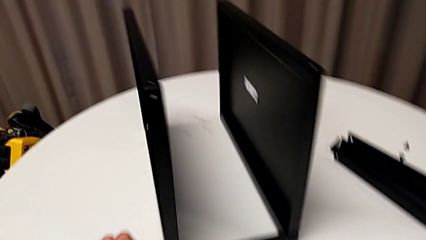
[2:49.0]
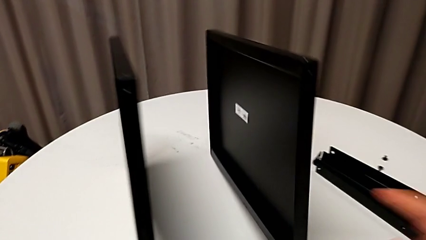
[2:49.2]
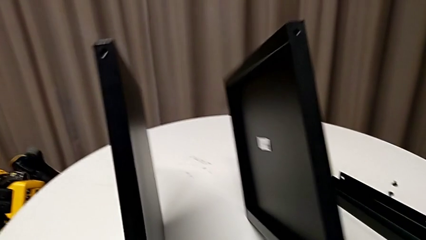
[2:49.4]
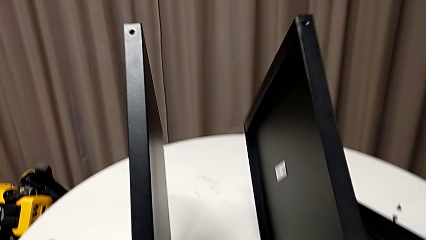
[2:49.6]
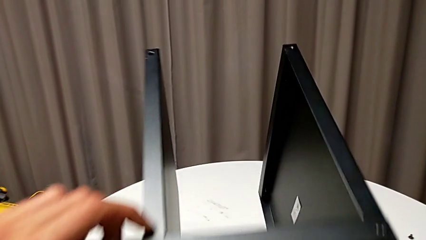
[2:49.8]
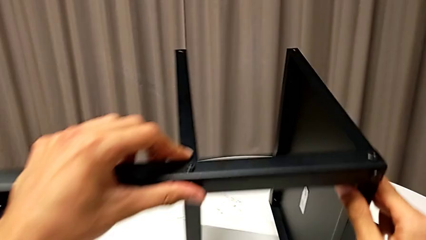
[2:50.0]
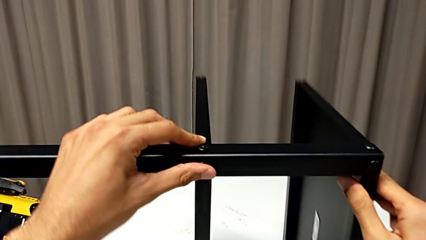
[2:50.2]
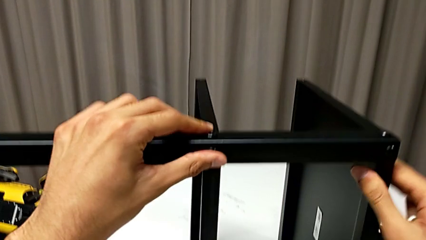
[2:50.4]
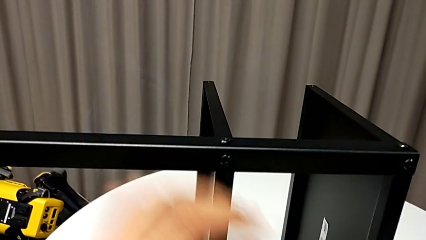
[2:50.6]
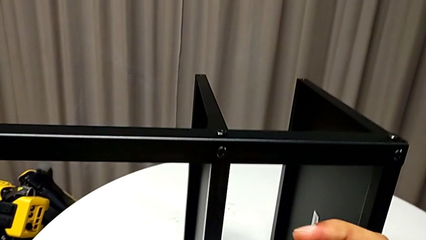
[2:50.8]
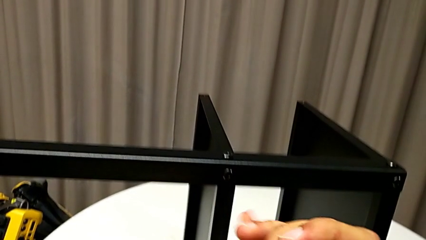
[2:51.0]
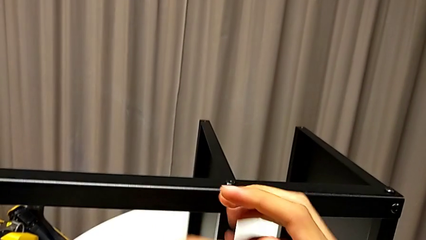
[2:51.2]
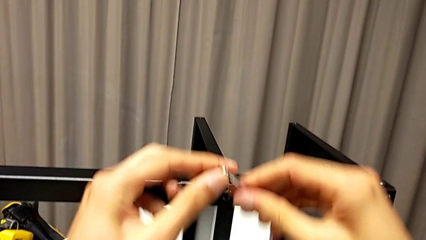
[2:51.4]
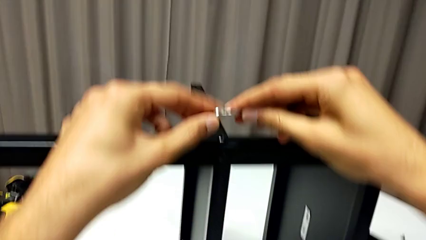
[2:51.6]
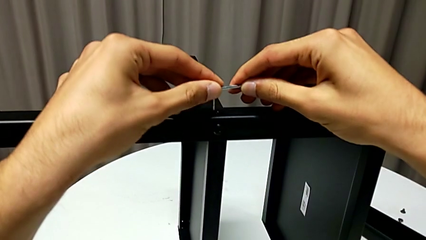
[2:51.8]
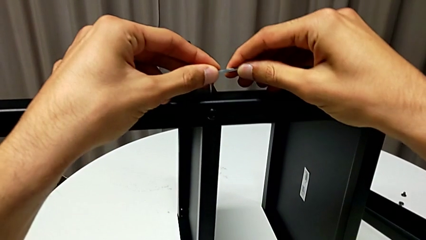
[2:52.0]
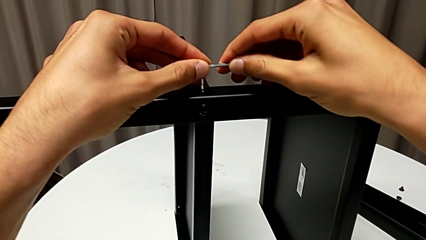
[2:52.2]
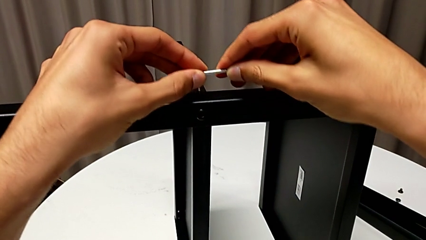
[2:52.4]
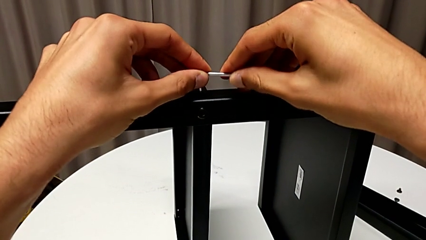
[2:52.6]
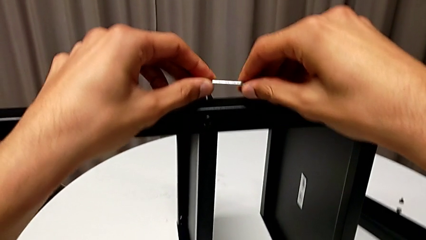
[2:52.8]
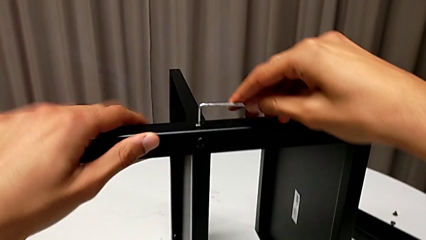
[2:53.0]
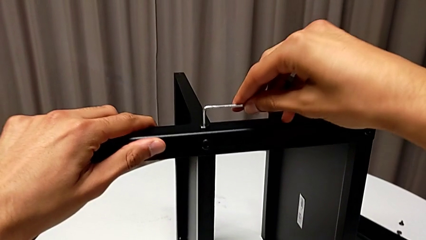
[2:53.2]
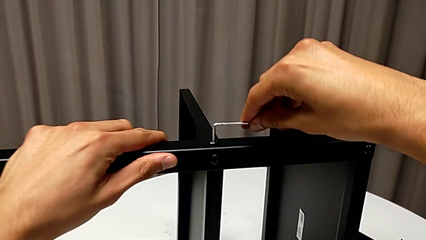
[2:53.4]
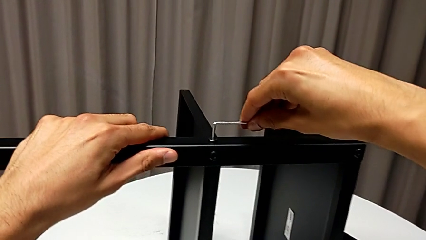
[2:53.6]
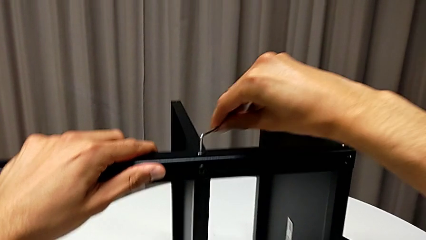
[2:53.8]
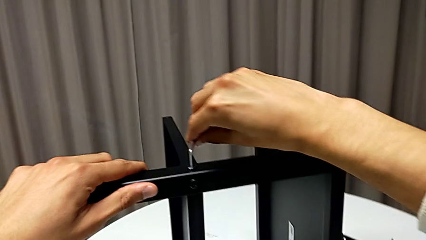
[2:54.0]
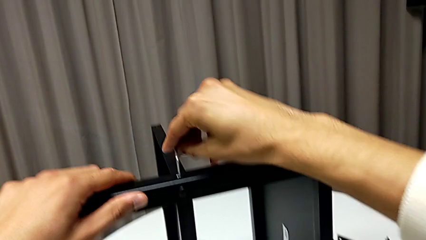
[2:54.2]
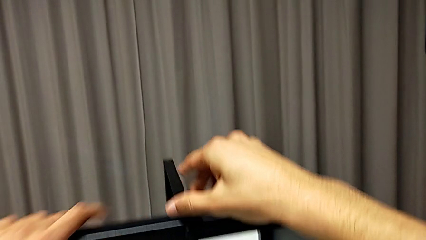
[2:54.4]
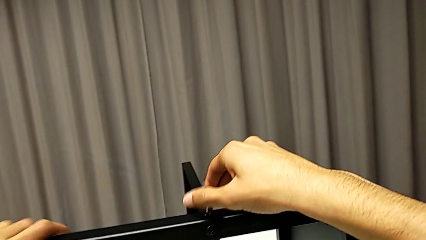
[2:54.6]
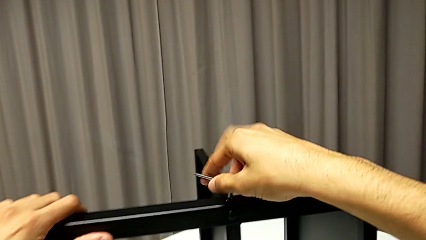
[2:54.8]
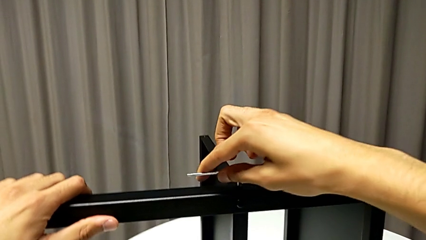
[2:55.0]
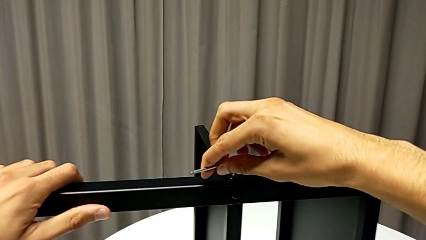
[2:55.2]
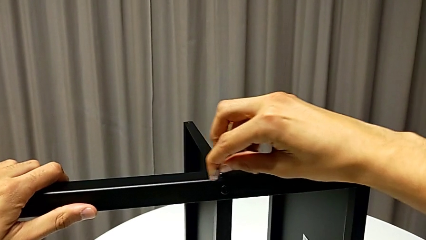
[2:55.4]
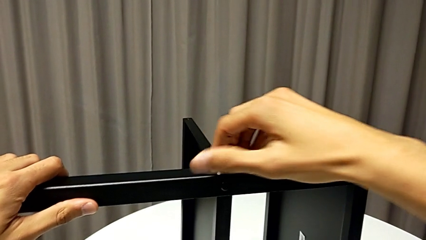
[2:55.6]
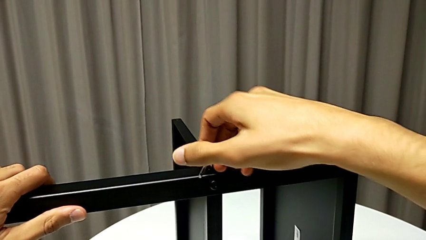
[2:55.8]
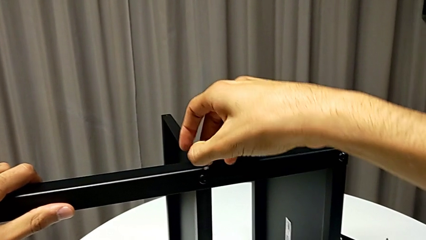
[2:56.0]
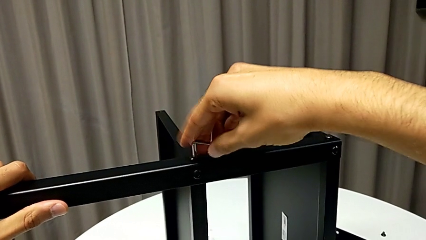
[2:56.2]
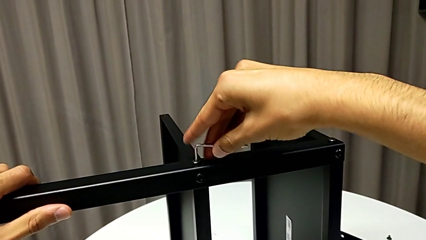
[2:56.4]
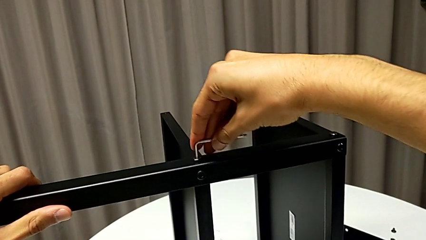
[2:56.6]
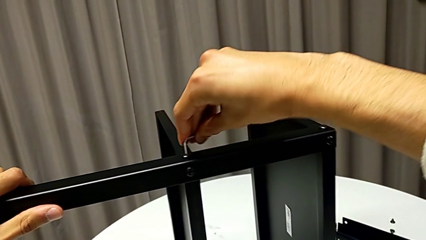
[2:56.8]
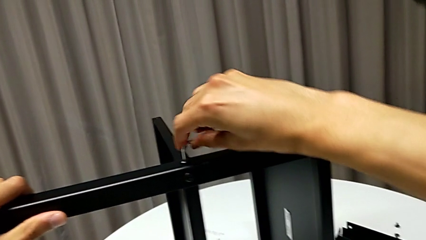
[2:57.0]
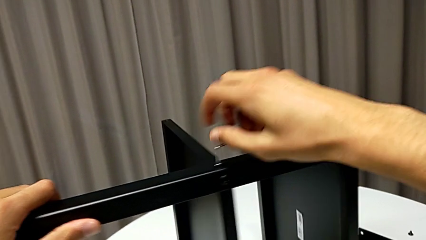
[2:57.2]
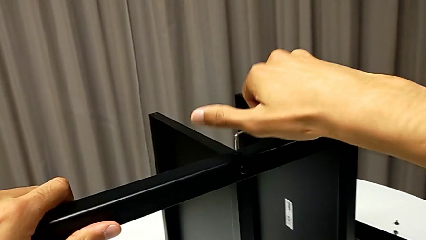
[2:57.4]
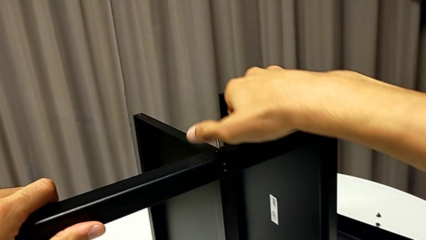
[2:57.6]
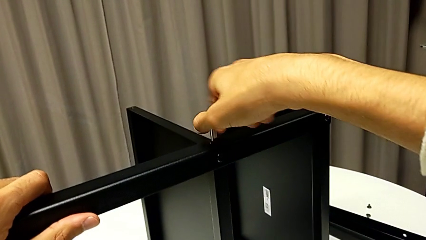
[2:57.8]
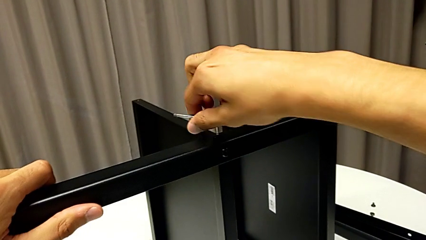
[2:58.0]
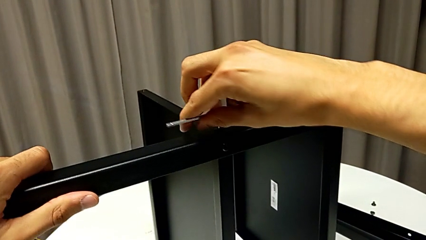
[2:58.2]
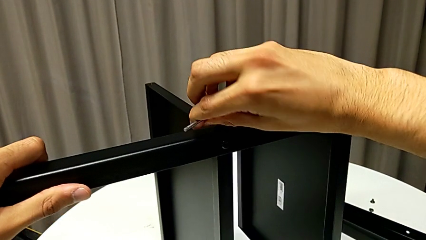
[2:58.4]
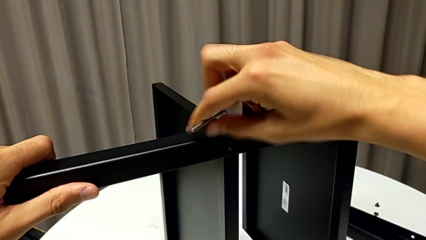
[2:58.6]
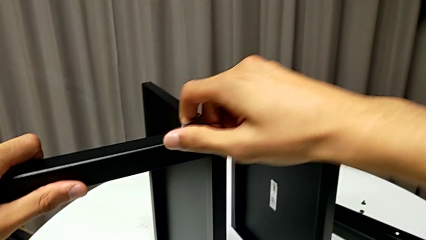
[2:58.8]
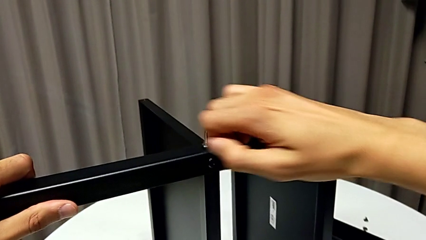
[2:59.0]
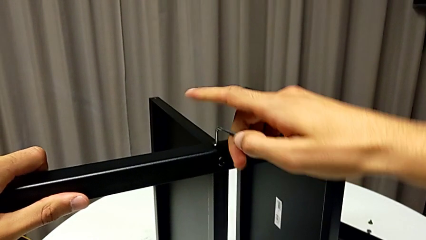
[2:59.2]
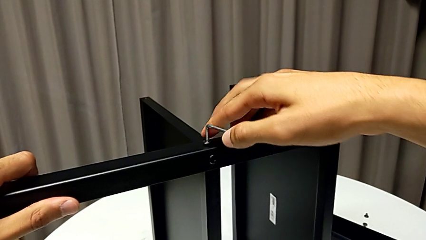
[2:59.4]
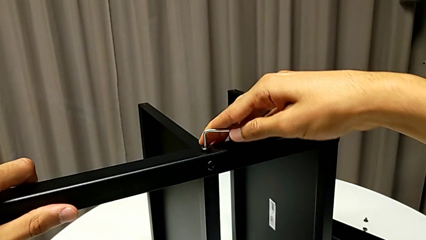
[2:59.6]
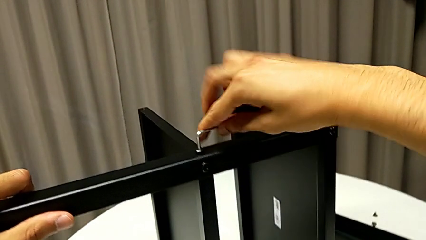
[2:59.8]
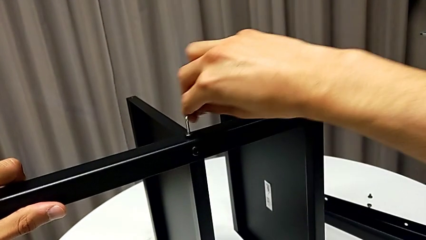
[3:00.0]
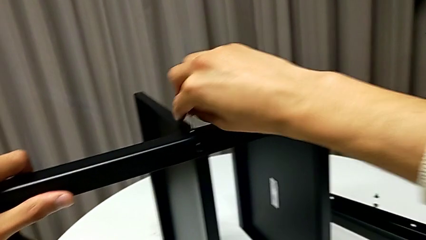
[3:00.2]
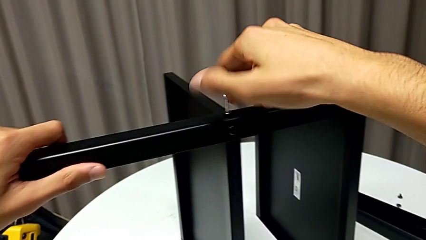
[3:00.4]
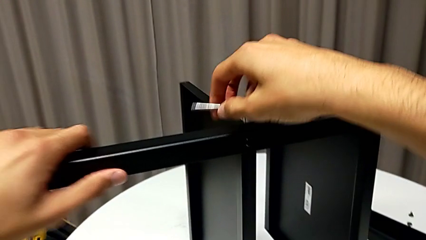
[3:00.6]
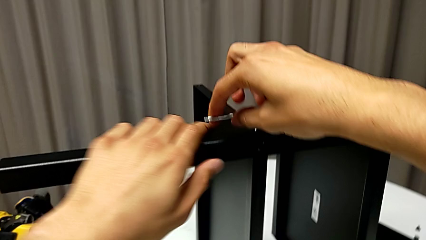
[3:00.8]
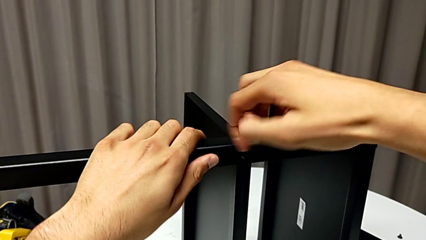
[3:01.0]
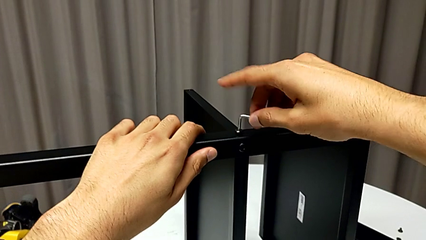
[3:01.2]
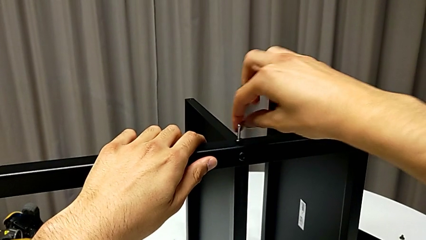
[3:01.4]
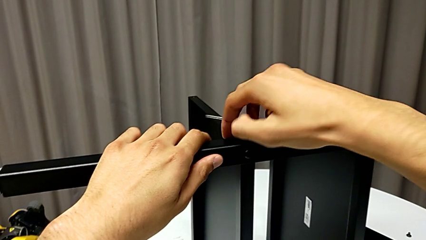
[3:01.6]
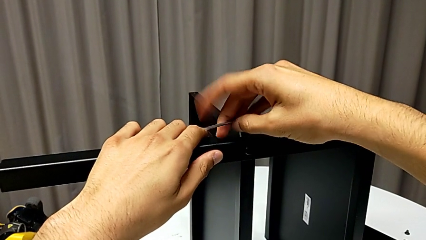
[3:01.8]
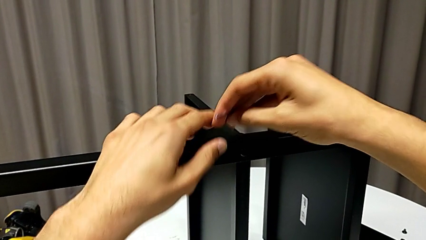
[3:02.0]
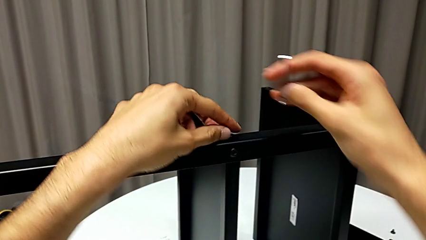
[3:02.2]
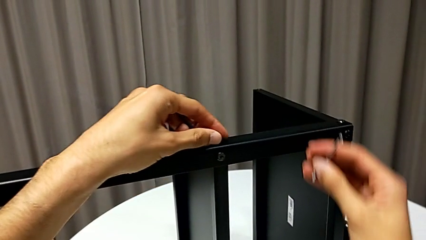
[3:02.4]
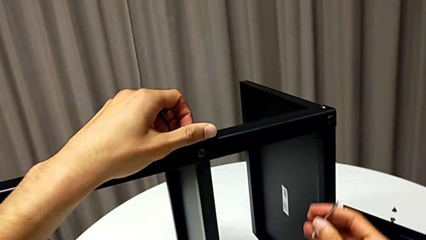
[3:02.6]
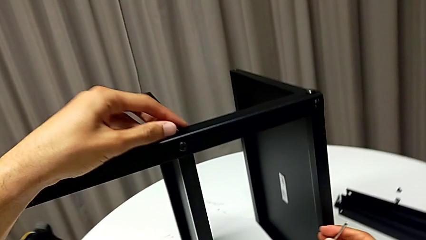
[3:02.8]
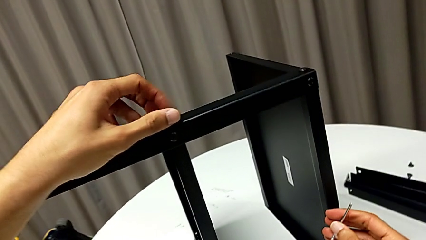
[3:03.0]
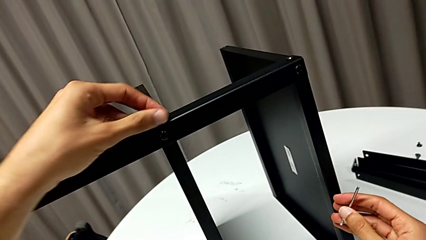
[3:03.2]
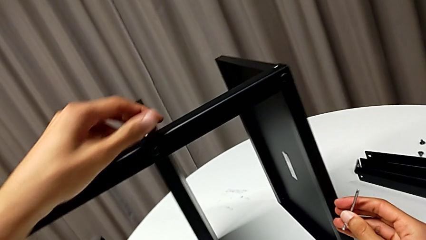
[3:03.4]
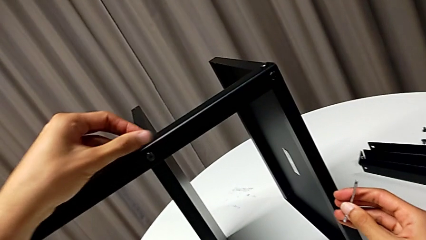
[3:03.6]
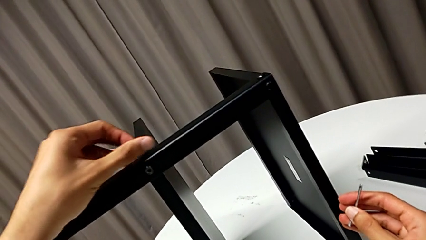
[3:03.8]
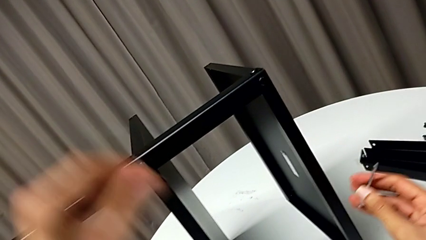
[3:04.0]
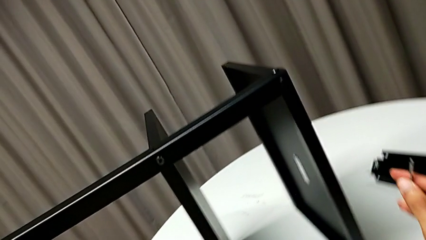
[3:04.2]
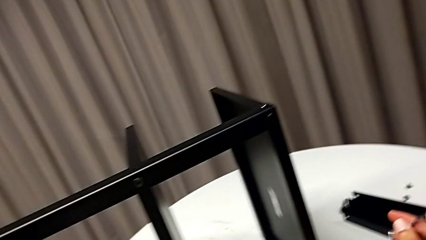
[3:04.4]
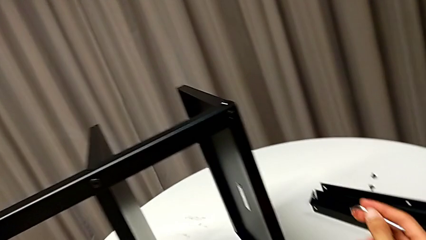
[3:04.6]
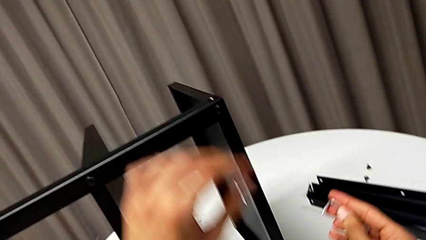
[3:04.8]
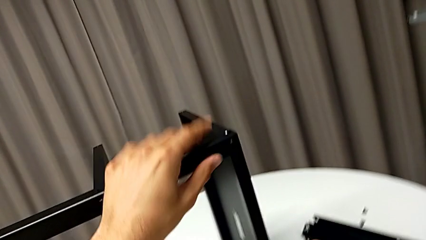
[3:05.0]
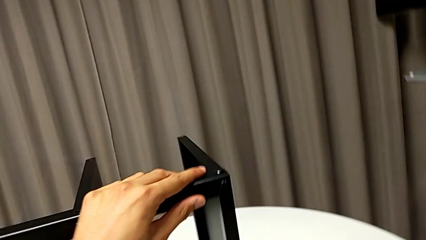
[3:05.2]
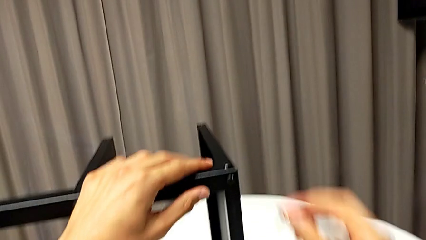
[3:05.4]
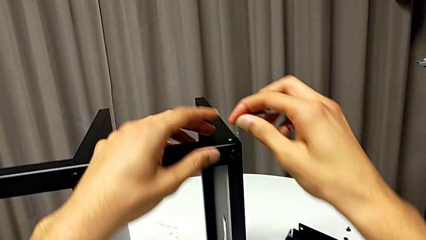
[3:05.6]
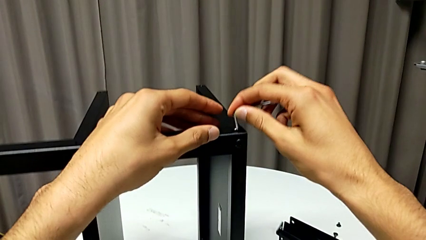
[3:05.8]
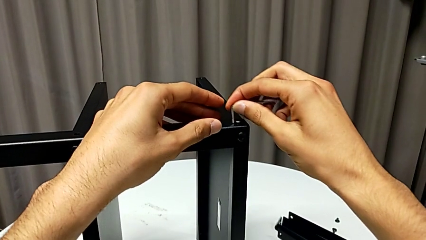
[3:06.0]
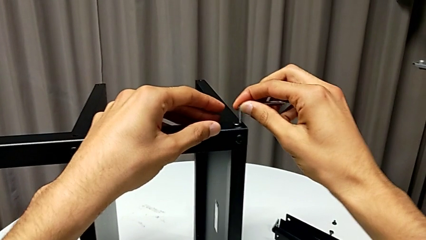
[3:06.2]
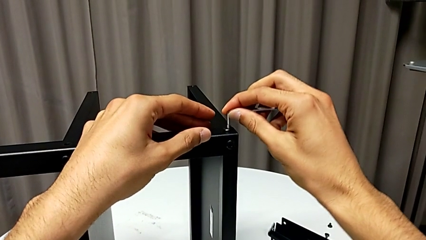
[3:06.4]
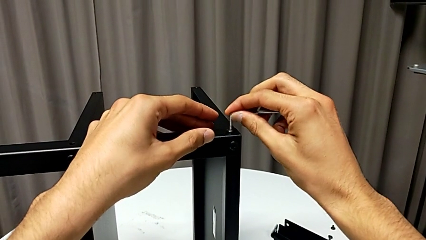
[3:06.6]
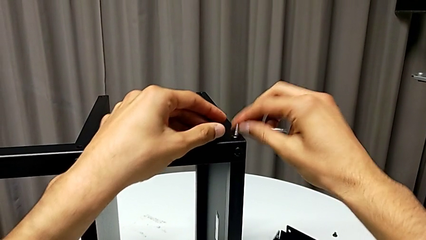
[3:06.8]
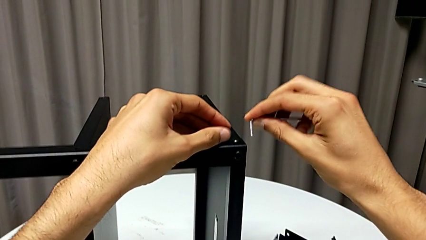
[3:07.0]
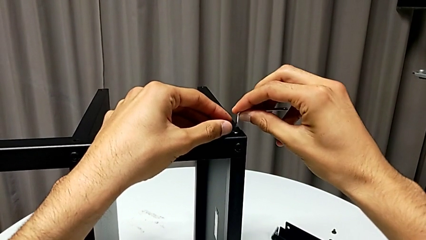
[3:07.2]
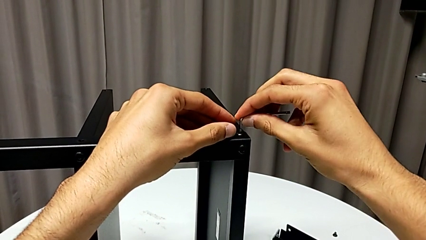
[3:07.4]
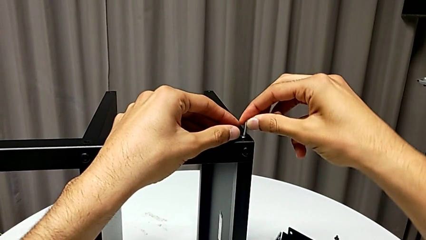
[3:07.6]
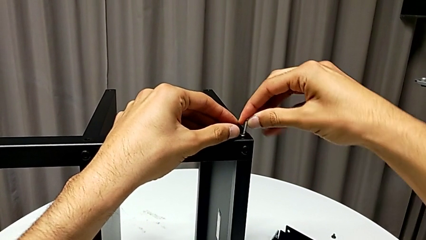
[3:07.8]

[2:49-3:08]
The camera wearer is disassembling the fourth leg of the table. They rotate the nightstand, insert the Allen wrench, unscrew the hex socket head, withdraw the Allen wrench, disassemble the hex socket head, place it, rotate the nightstand with the left hand and insert the Allen wrench.
